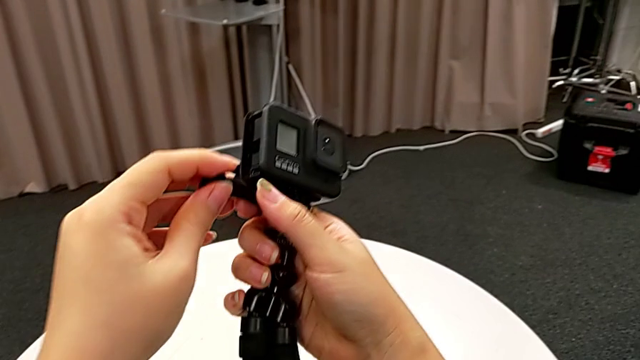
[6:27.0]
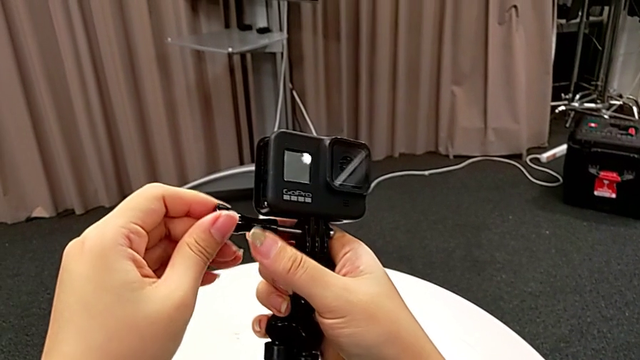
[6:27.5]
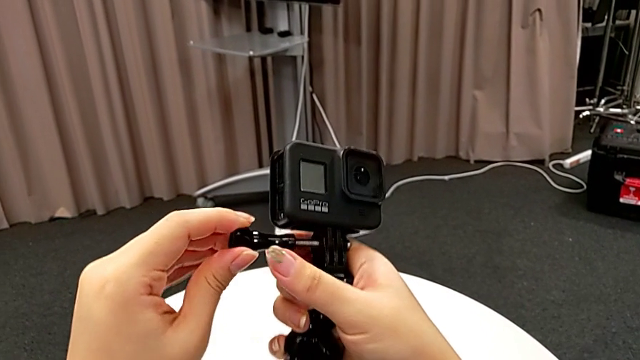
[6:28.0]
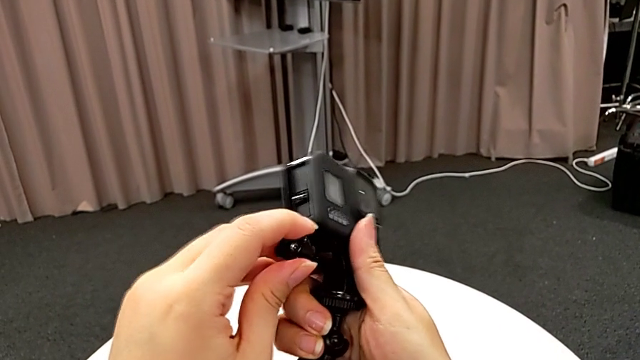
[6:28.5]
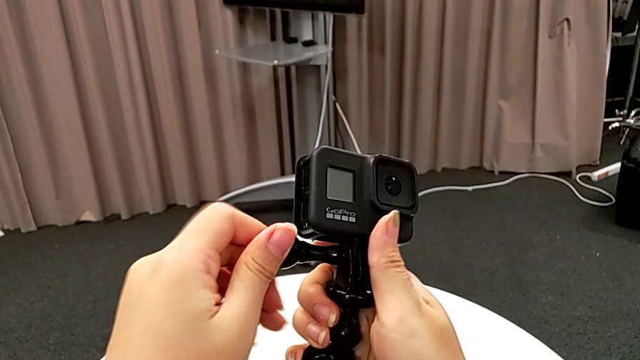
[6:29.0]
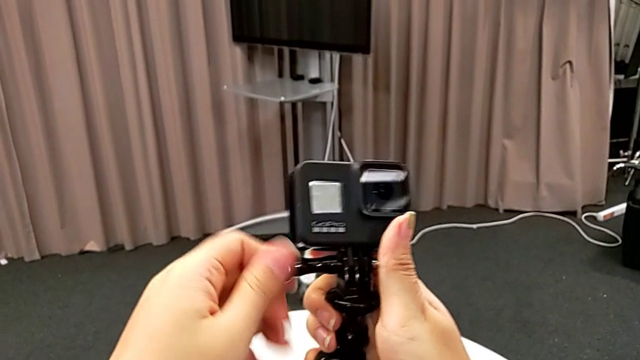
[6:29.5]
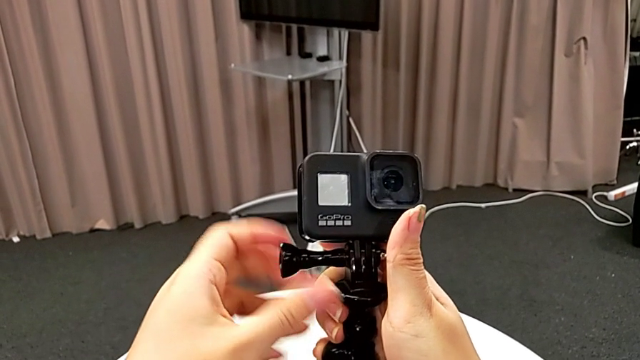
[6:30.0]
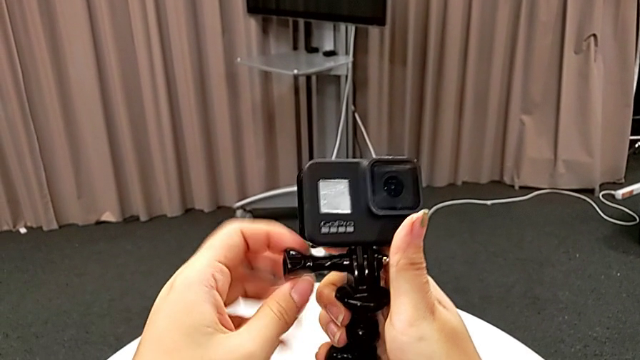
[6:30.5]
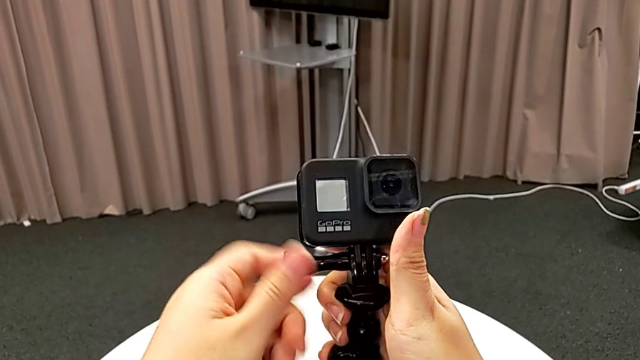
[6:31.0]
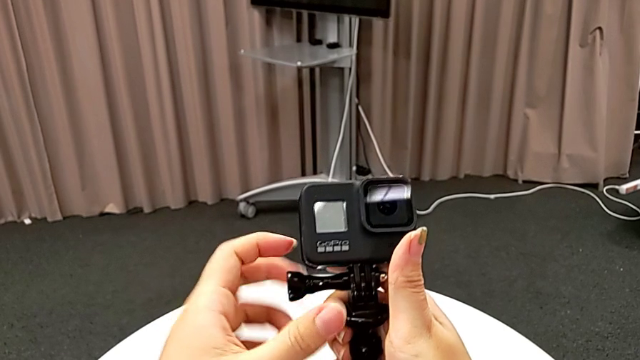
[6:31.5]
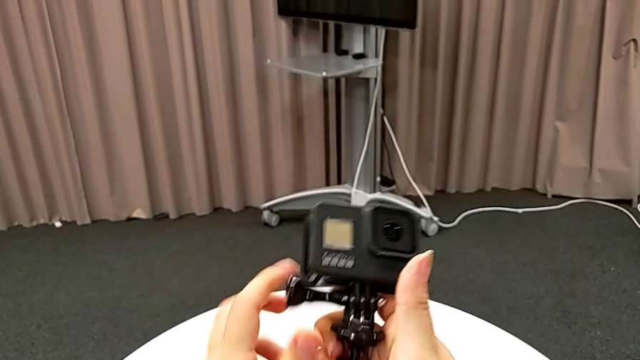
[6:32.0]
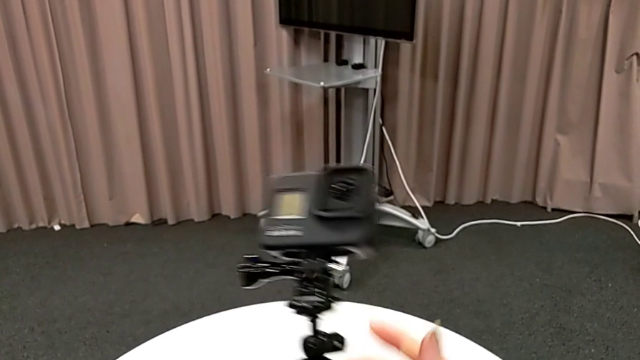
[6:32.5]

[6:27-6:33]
The camera wearer is inserting the GoPro into the tripod. They insert the screw and screw it.

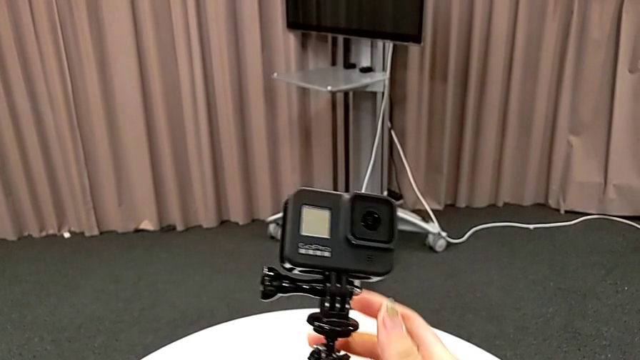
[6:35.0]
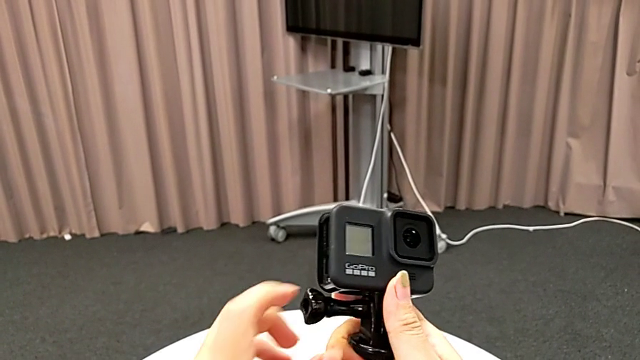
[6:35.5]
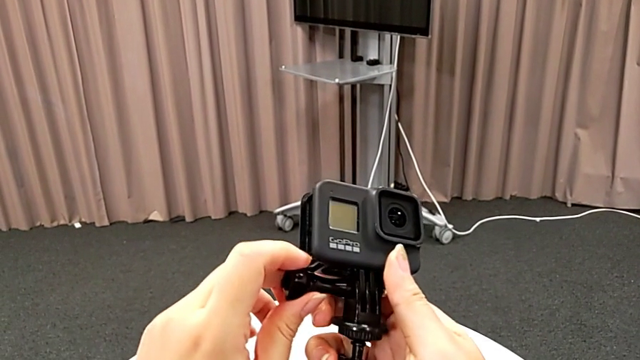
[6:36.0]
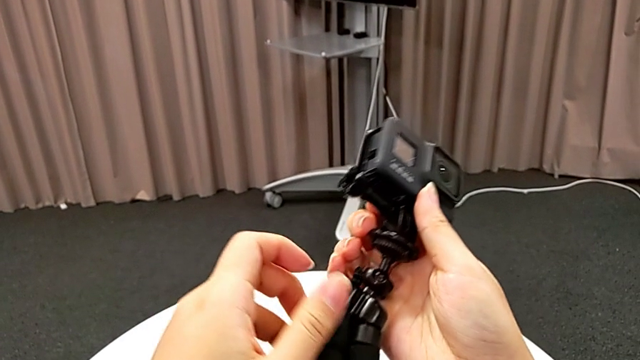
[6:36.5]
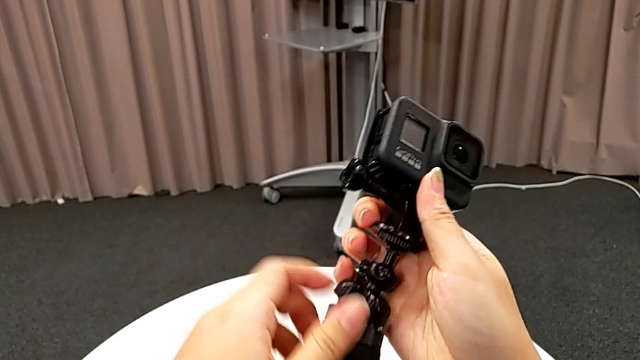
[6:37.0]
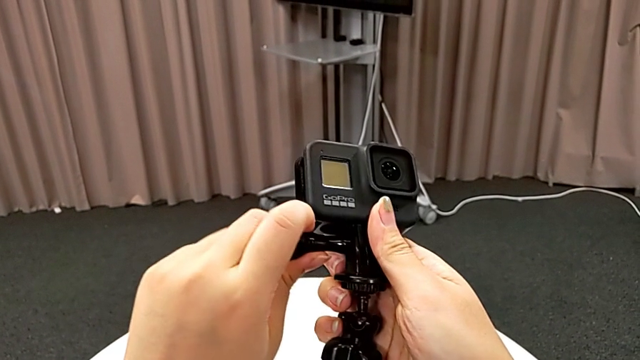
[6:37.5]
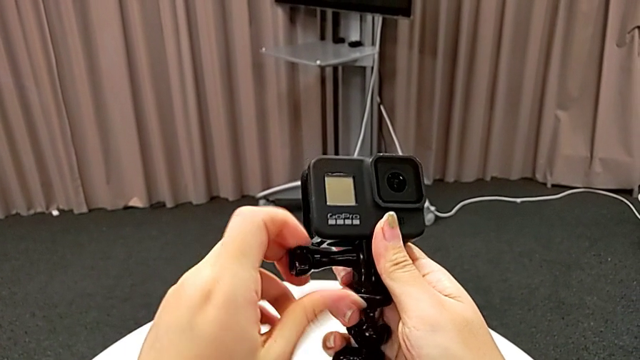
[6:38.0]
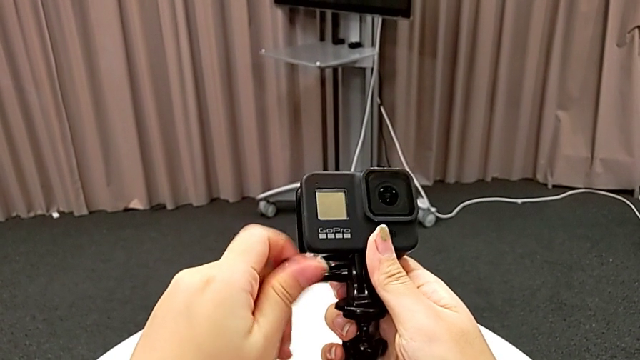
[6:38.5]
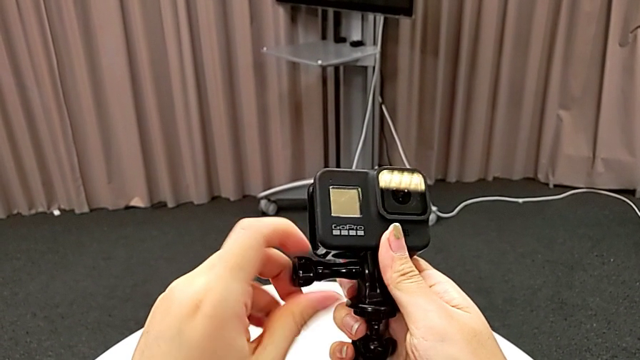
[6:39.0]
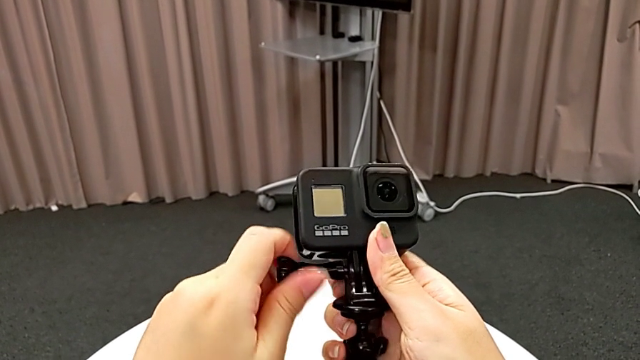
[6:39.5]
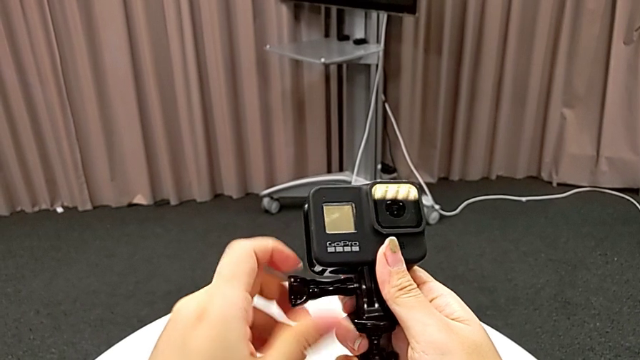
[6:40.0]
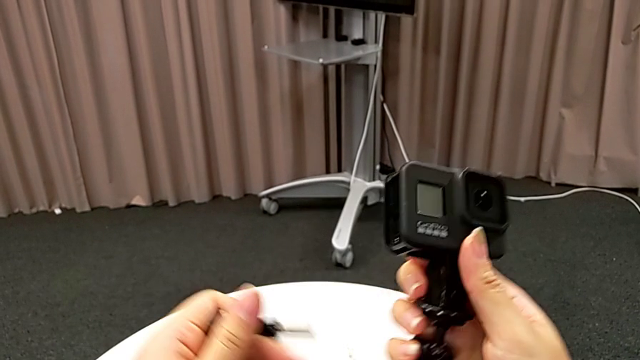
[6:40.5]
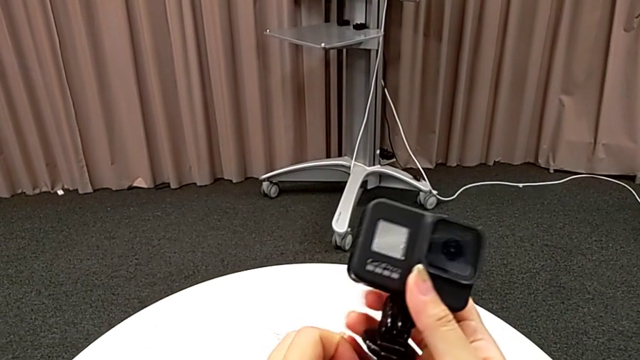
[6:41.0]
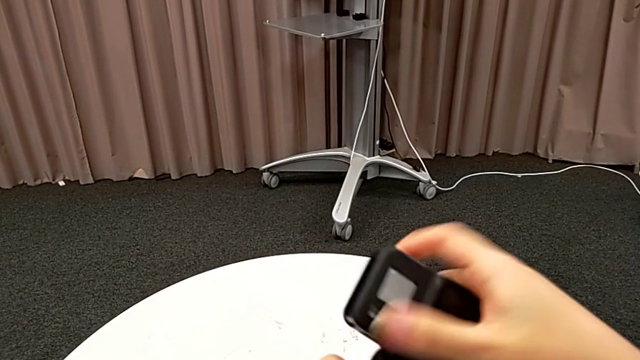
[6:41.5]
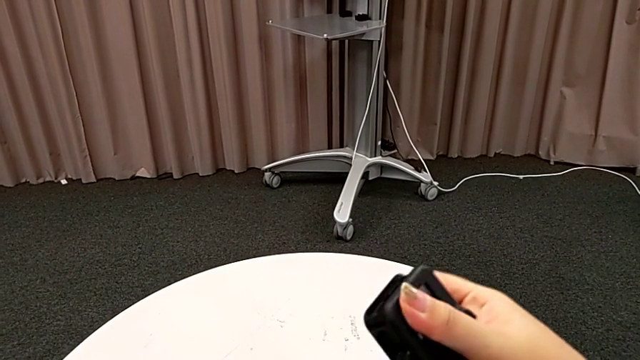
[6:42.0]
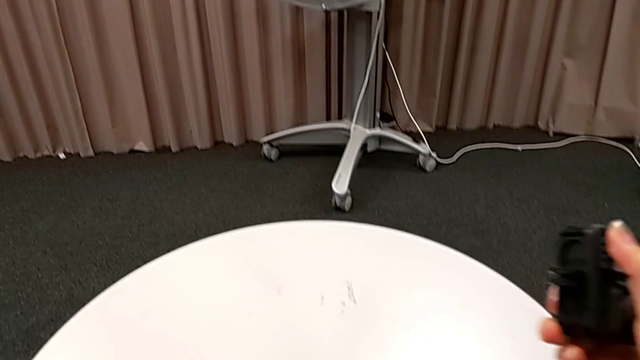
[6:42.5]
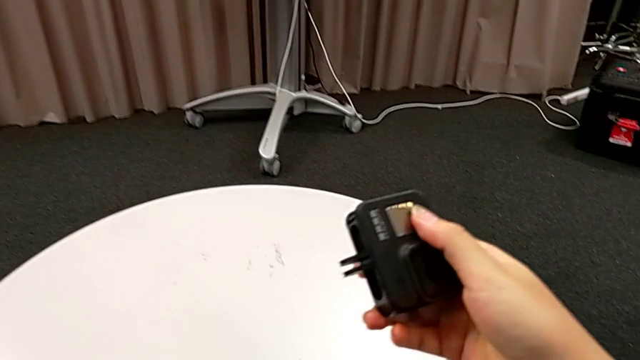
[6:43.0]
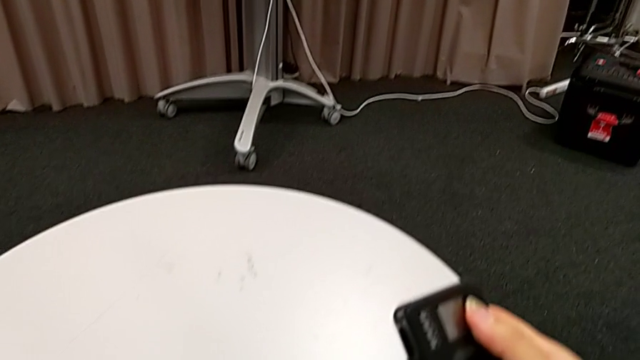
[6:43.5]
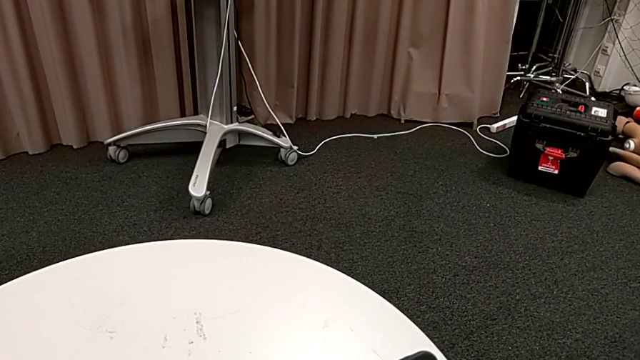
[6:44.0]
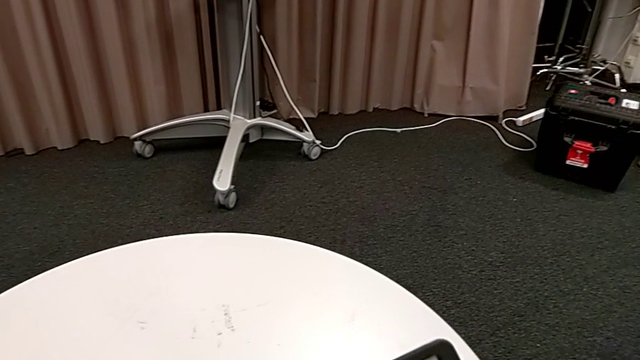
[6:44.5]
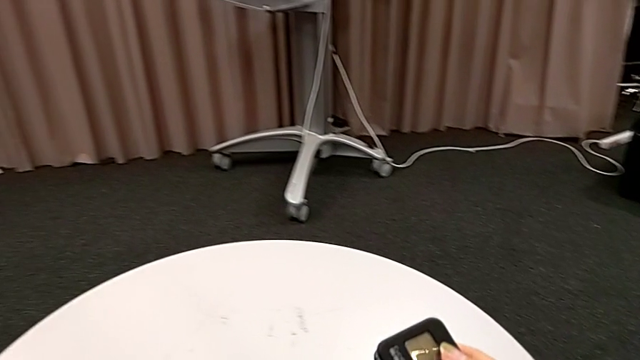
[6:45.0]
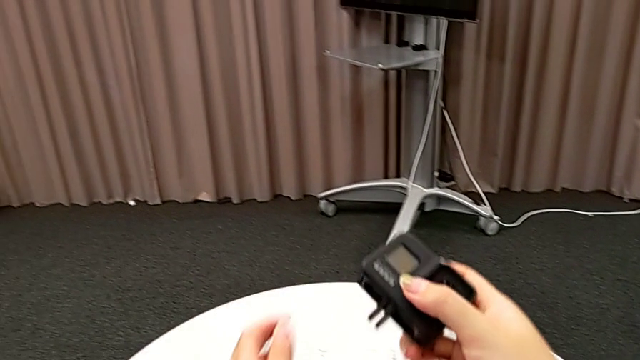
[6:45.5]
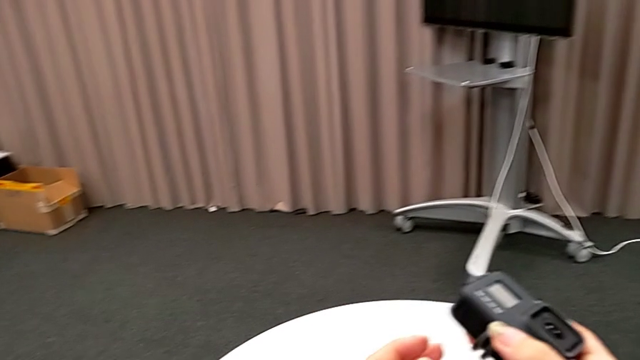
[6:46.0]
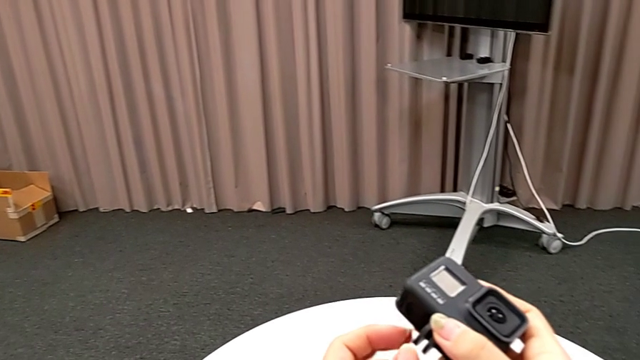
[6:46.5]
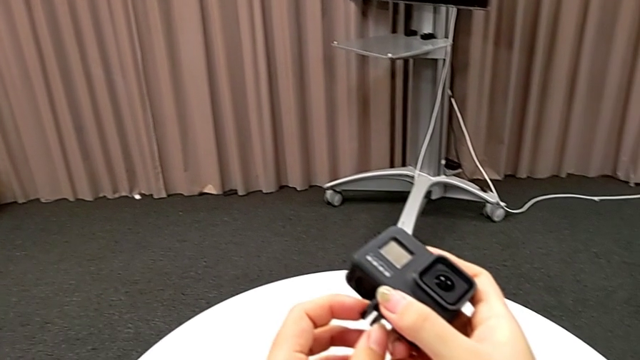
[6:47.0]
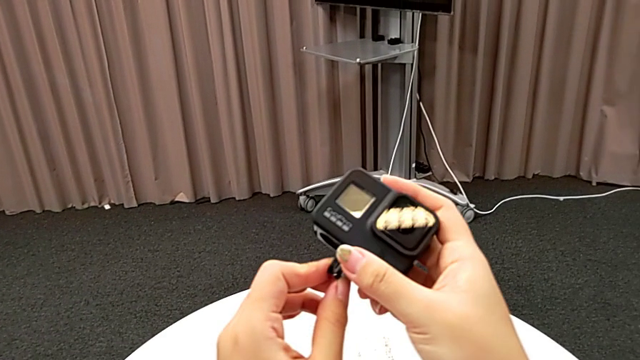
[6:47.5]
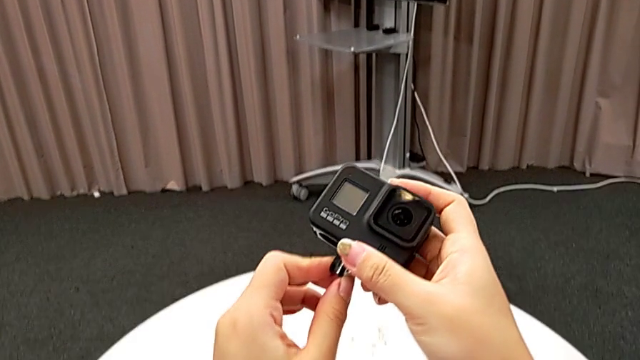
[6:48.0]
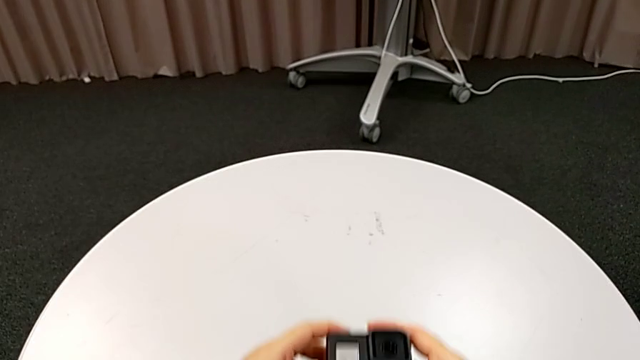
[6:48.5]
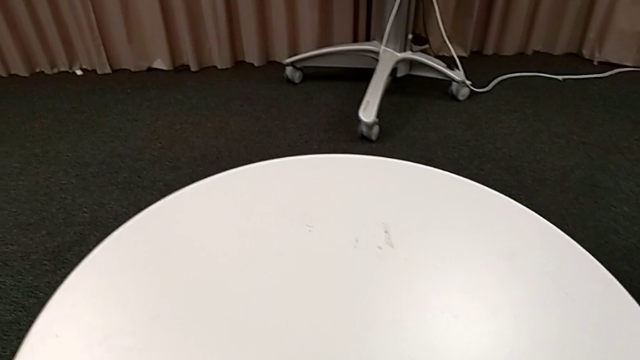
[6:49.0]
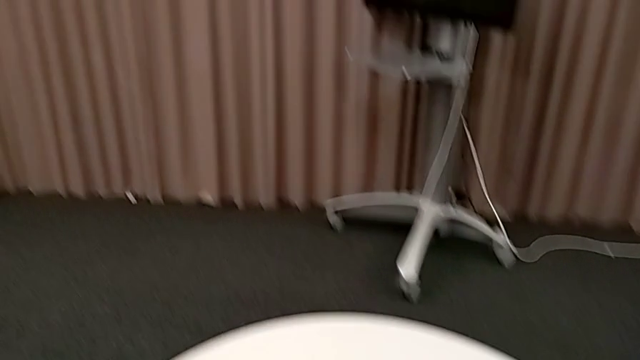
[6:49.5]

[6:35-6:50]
The camera wearer removes the GoPro from the tripod. They grab the screw, unscrew it, grab the GoPro, withdraw it and place it.
